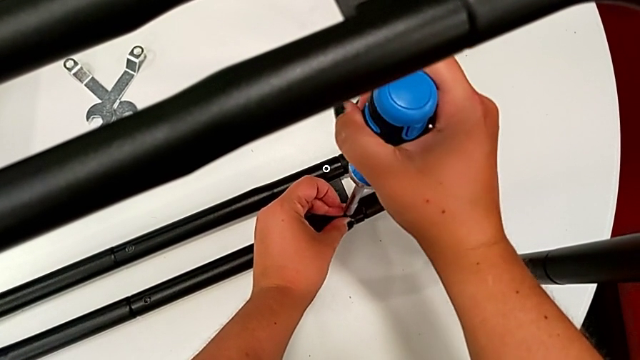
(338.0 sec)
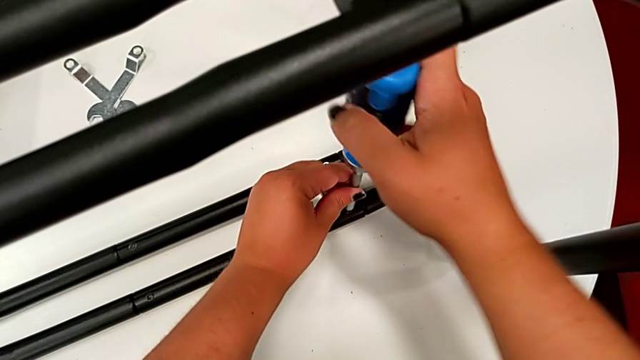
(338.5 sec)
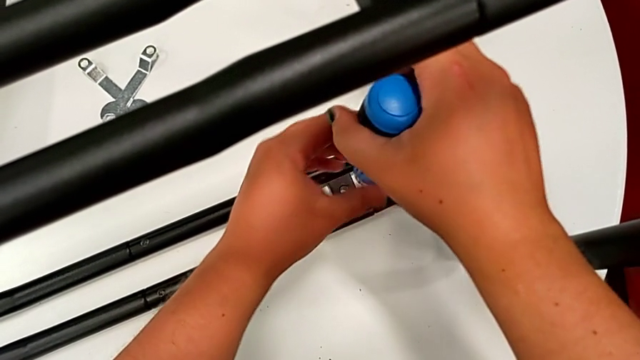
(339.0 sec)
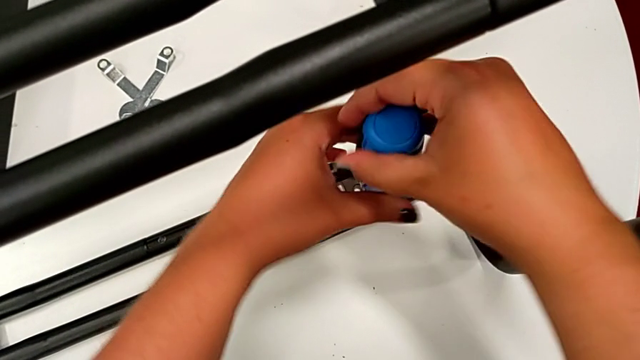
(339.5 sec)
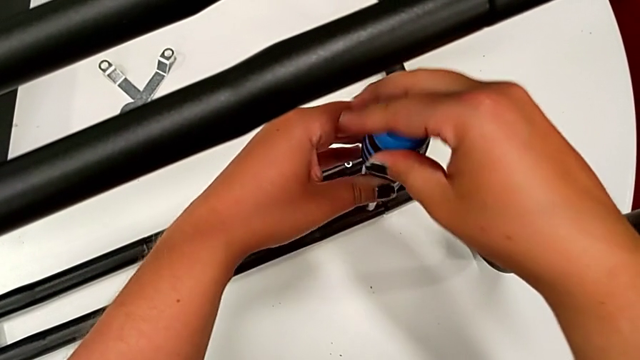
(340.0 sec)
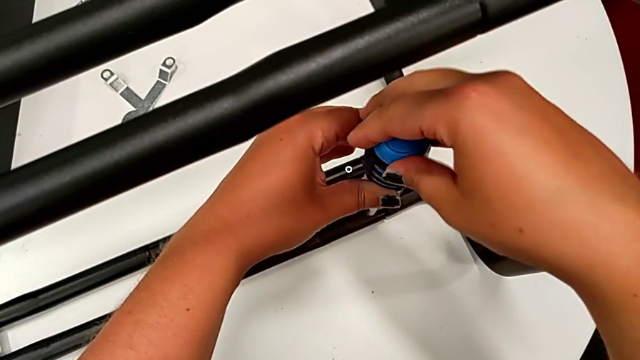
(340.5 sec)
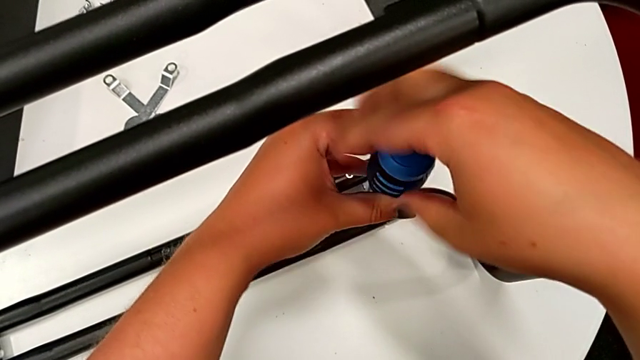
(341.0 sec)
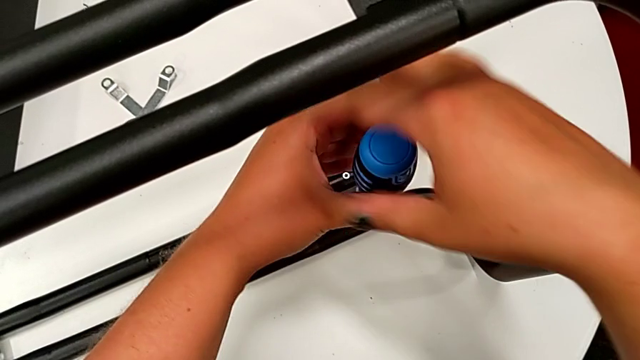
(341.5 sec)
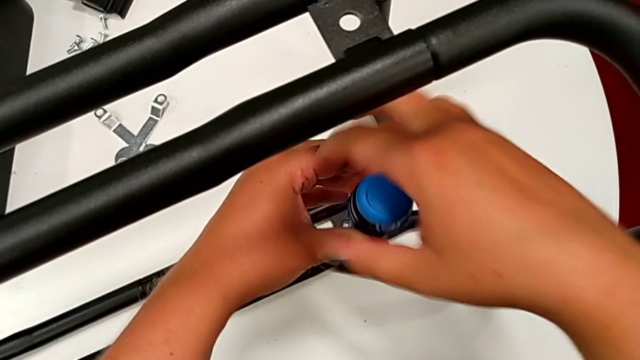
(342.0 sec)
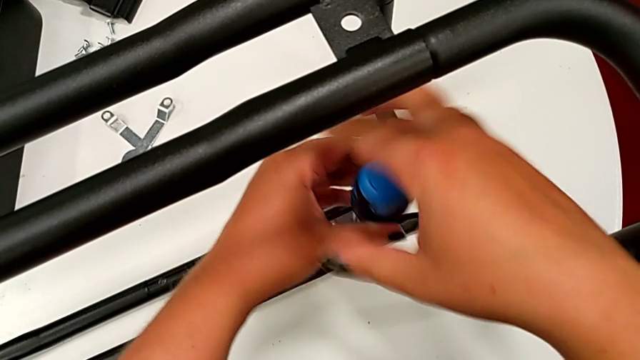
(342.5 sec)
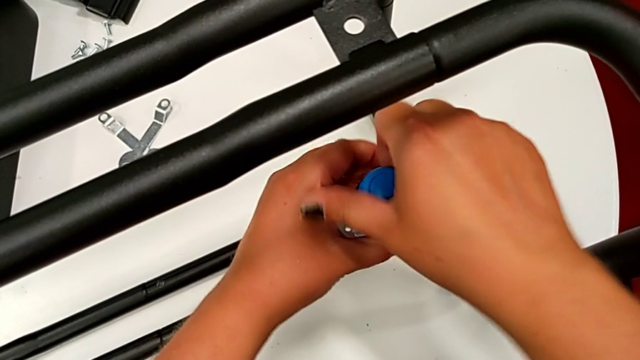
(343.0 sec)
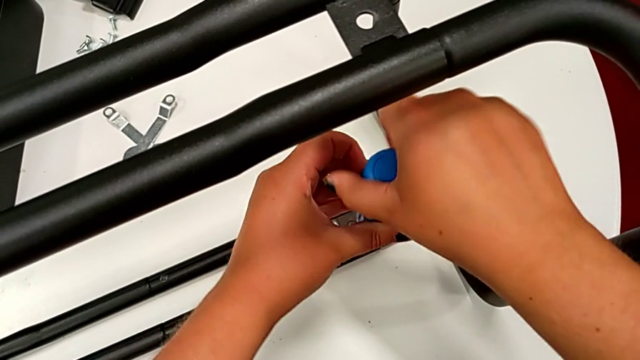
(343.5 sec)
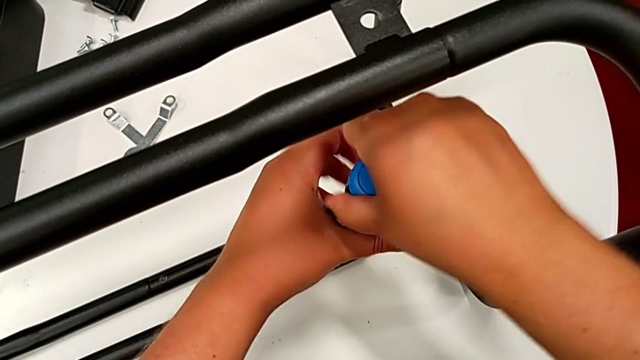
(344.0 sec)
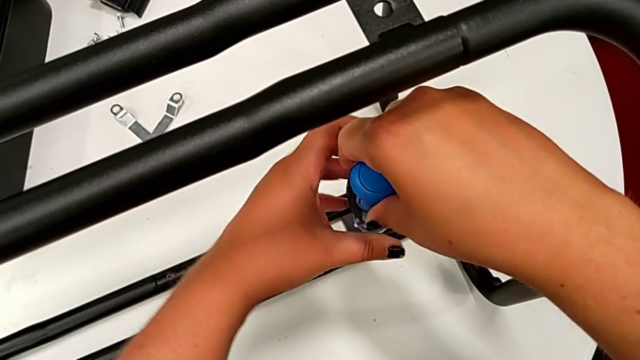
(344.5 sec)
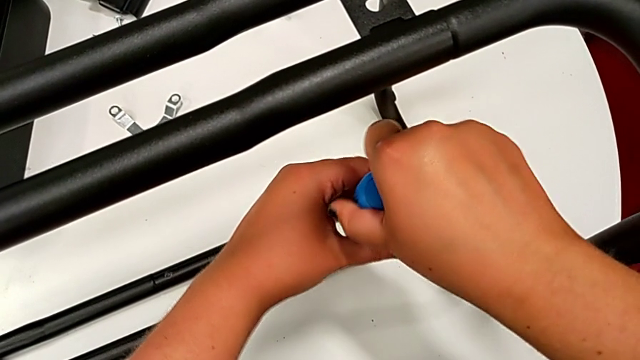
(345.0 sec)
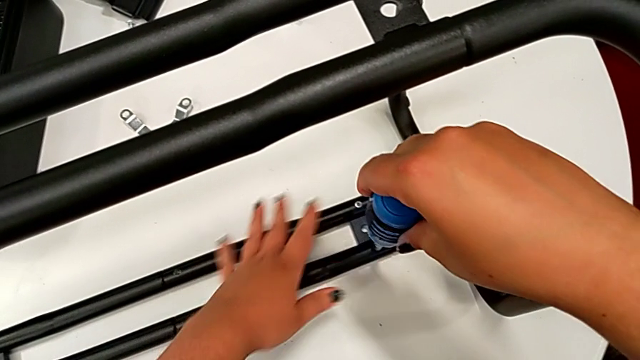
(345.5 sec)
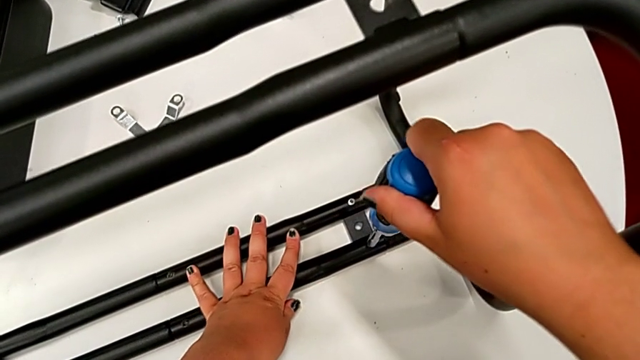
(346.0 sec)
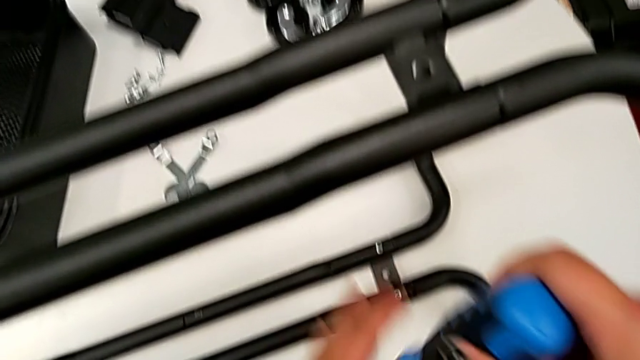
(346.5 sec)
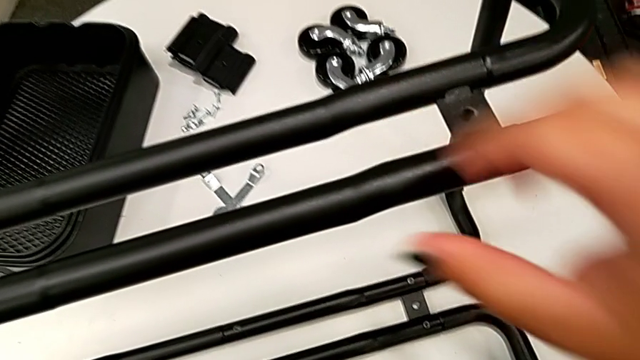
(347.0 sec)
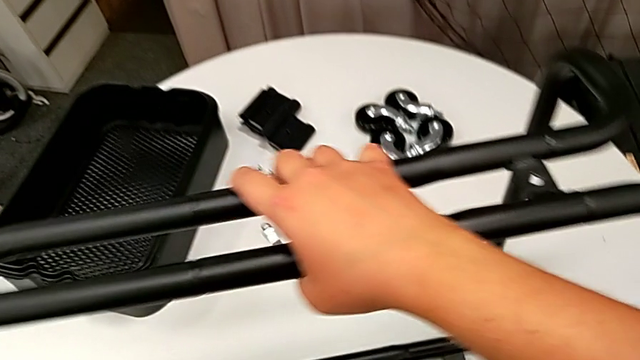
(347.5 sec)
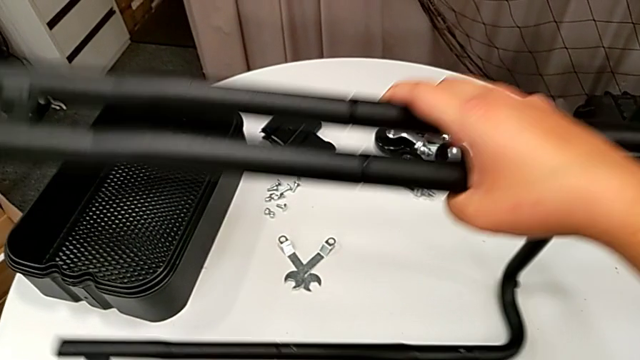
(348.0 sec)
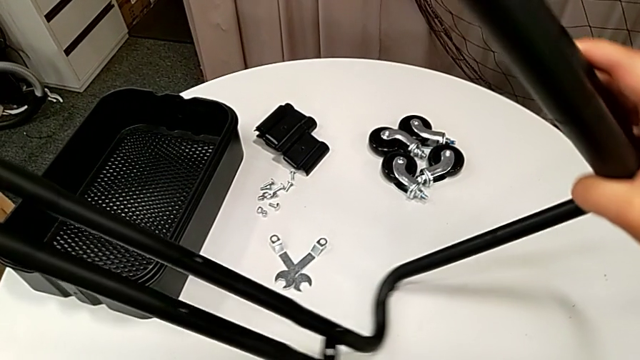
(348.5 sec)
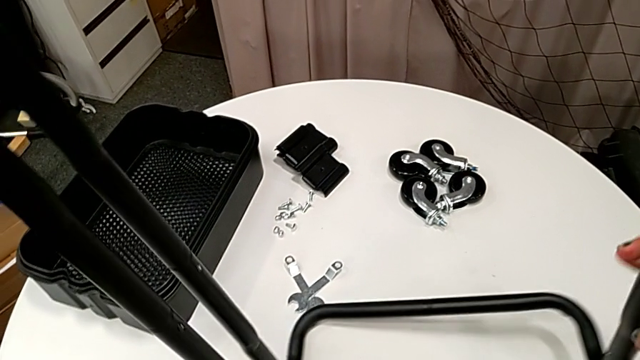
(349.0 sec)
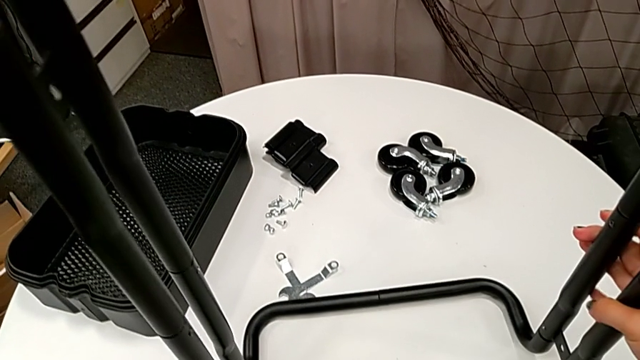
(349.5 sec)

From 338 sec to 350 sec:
The camera wearer is assembling the second pair of side bars onto the base frame. They screw the screw, hold the leg and rotate the utility cart.

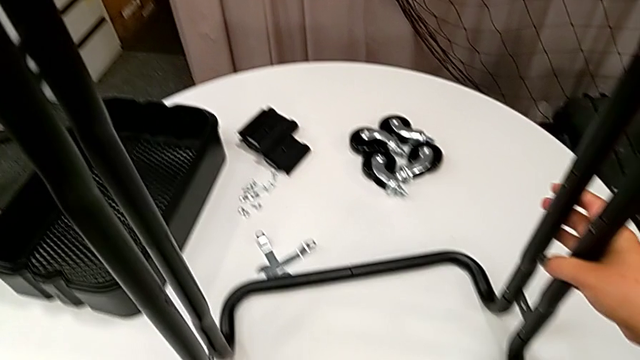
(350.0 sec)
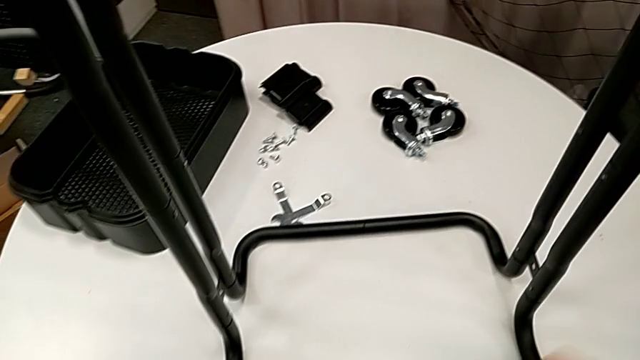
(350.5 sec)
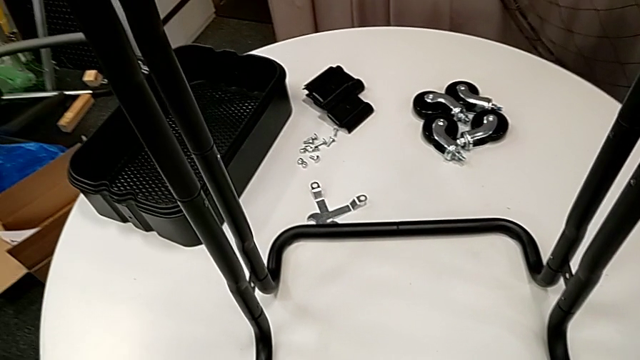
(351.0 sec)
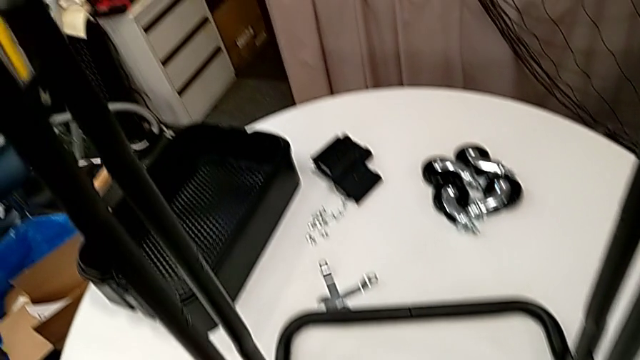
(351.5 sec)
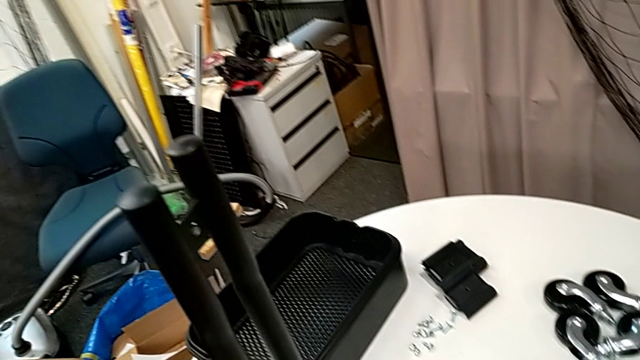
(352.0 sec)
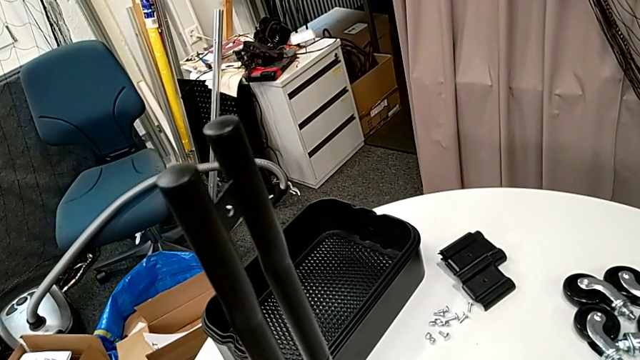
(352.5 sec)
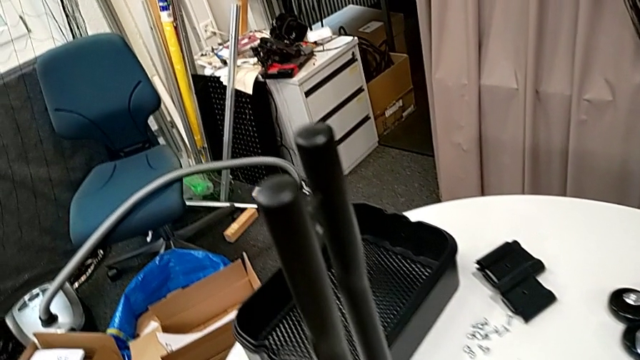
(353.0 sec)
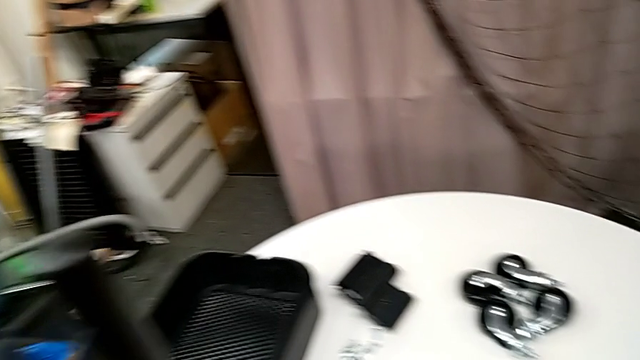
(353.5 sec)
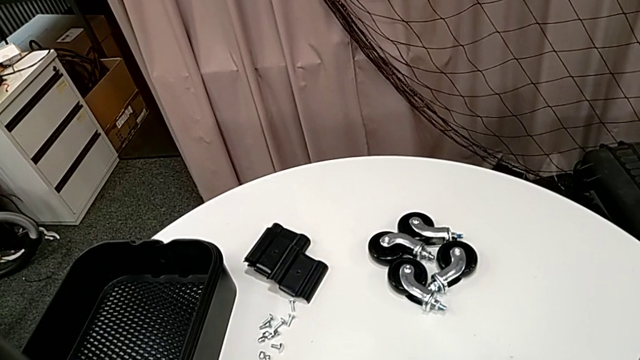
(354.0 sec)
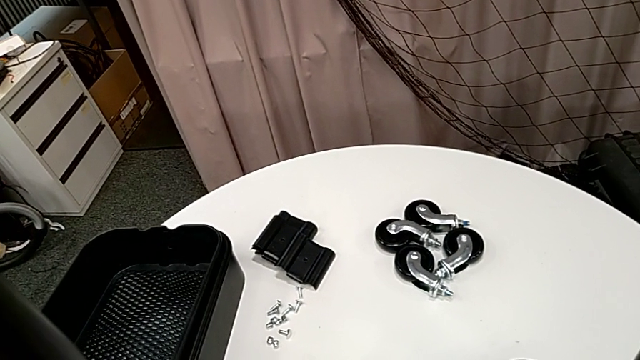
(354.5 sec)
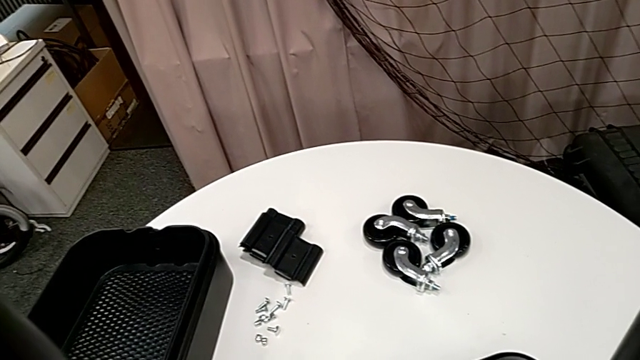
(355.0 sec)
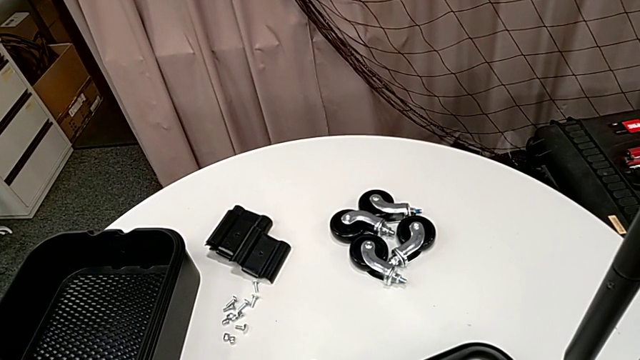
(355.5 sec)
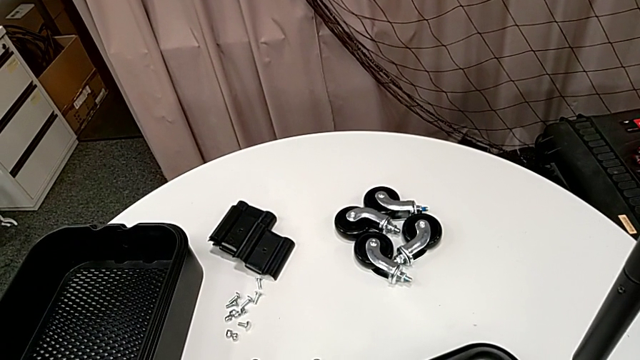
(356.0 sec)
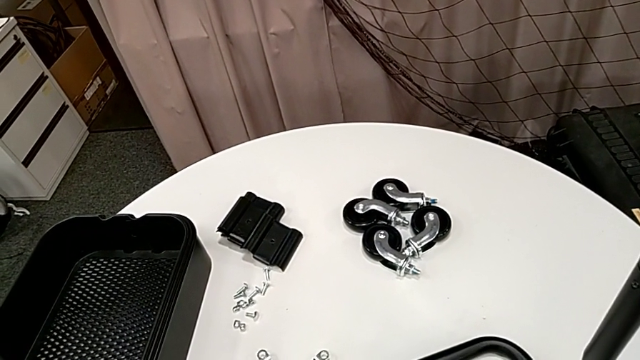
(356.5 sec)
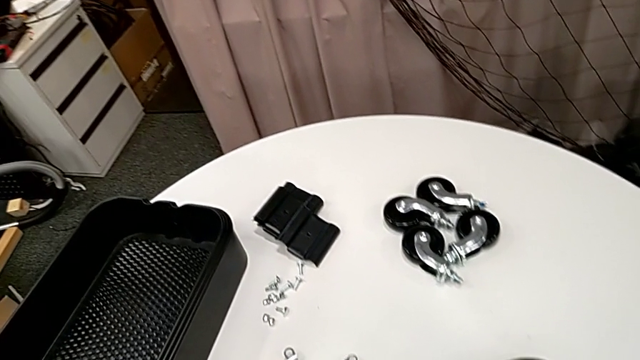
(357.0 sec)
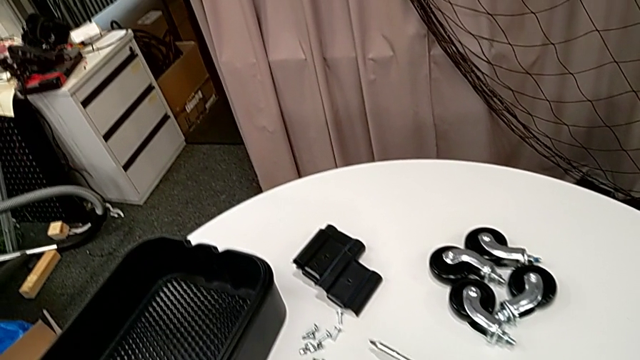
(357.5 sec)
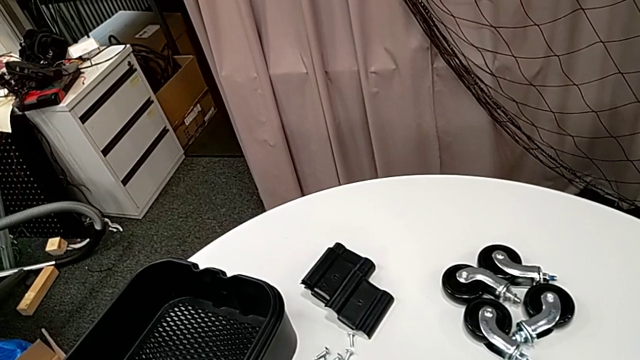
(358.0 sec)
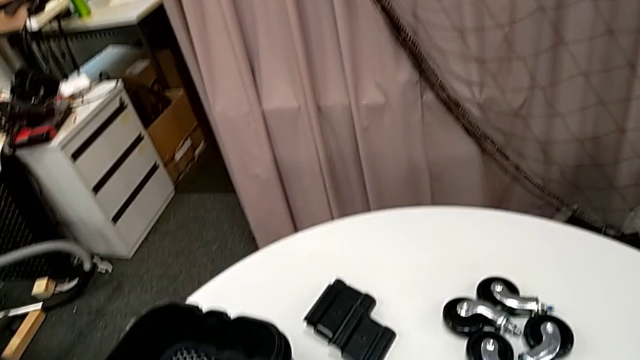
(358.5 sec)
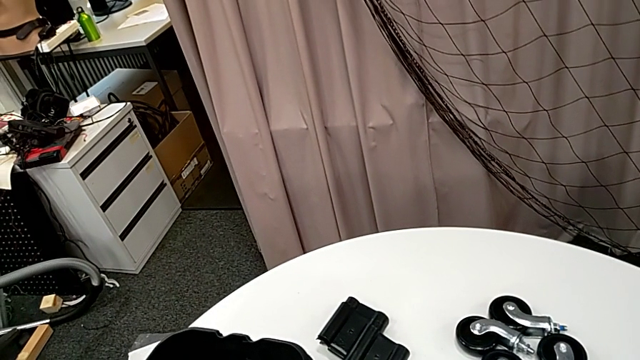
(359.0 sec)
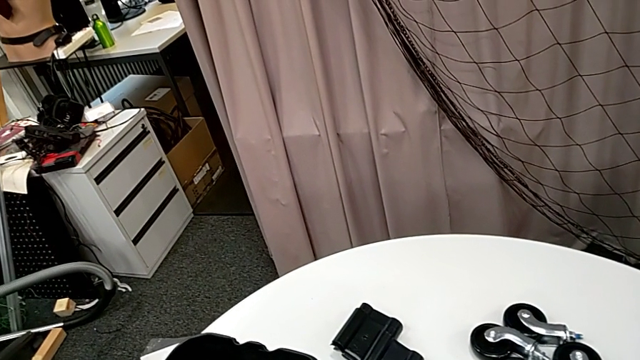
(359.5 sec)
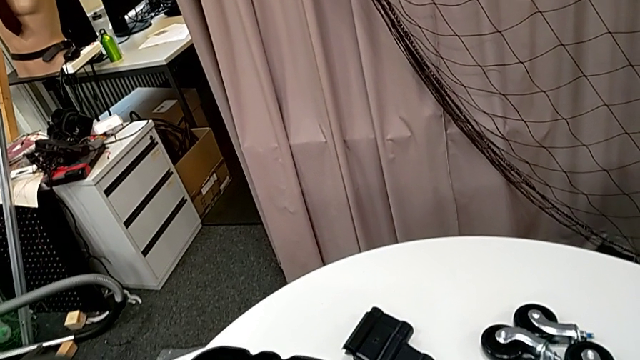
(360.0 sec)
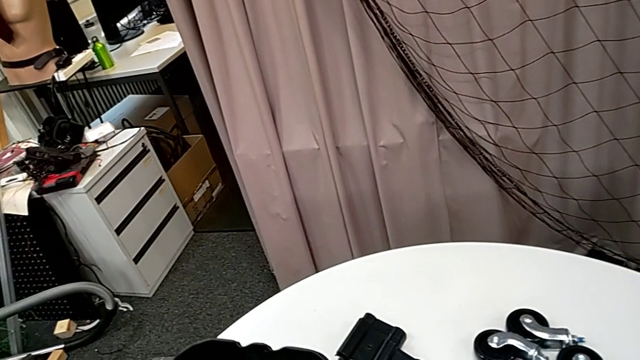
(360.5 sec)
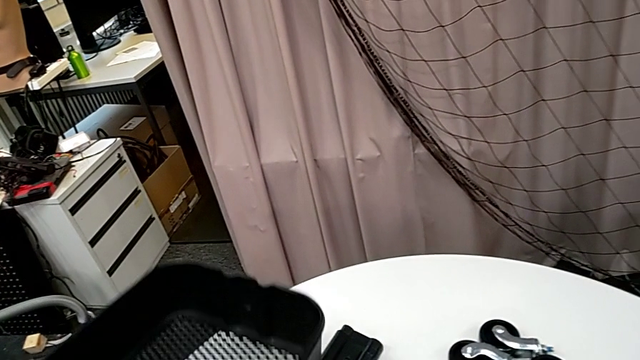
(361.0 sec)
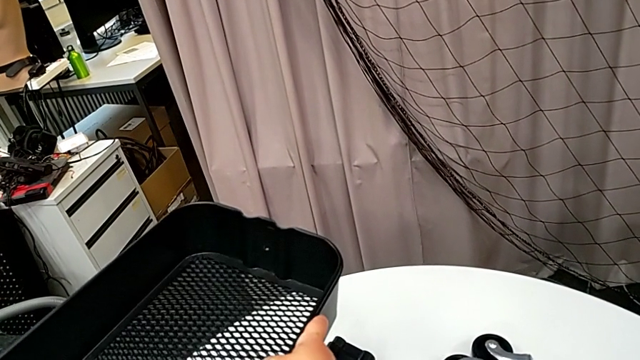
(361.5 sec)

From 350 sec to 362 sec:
The camera wearer is inserting the bottom tray into the side bars.
